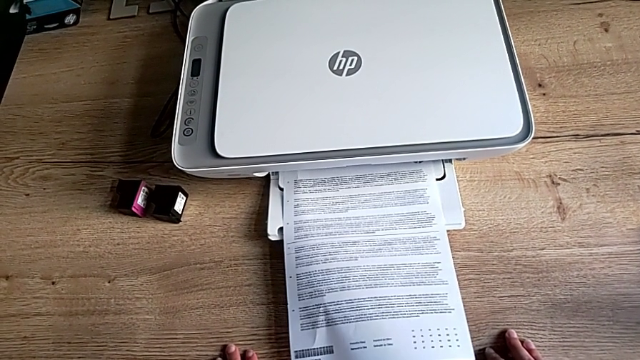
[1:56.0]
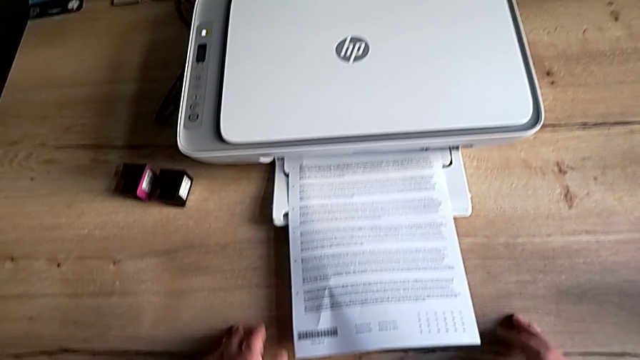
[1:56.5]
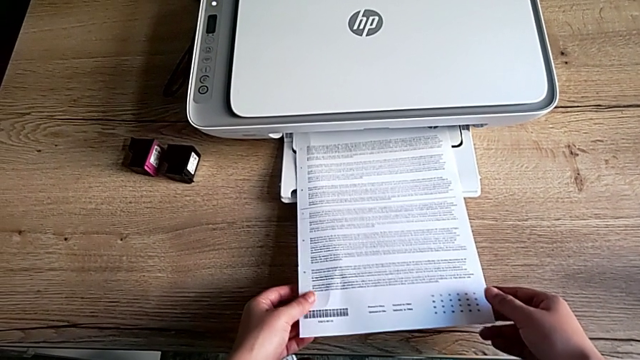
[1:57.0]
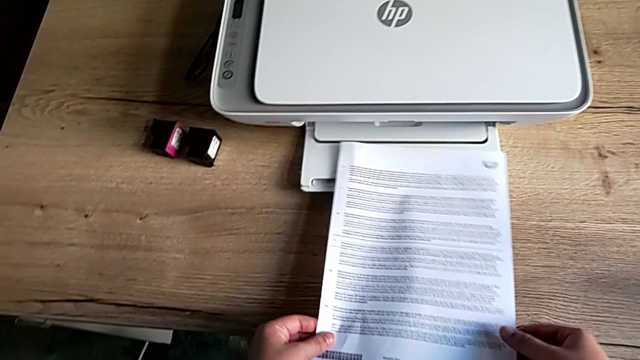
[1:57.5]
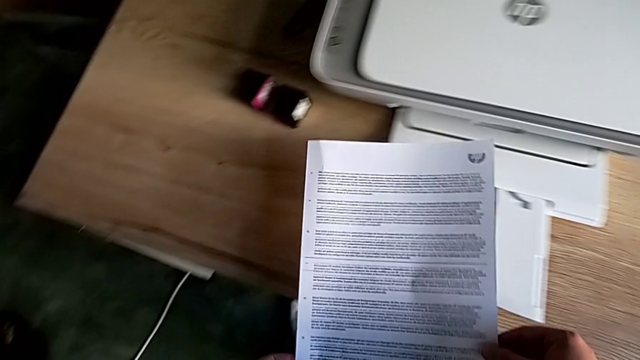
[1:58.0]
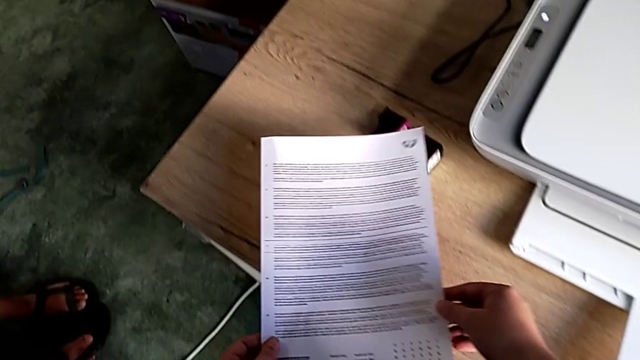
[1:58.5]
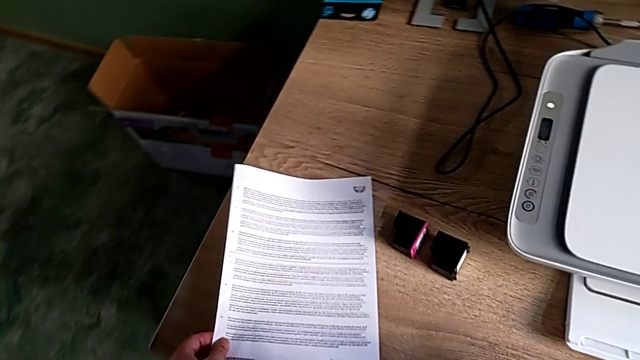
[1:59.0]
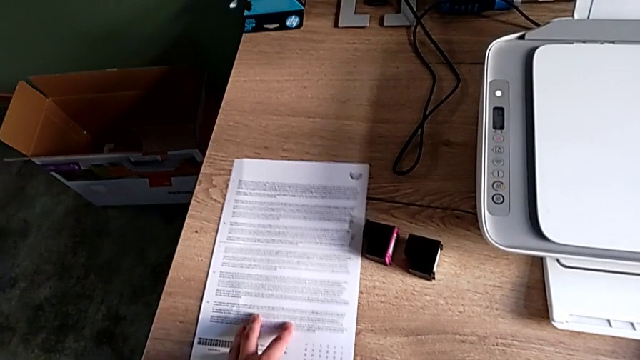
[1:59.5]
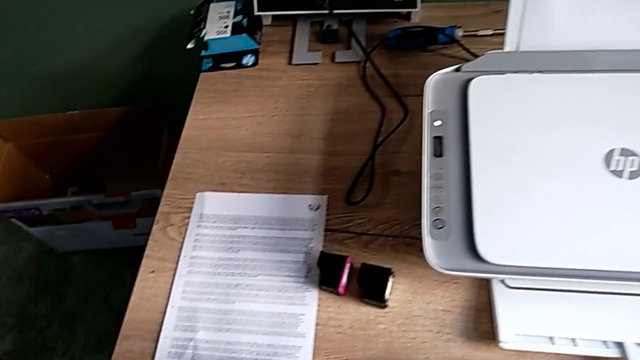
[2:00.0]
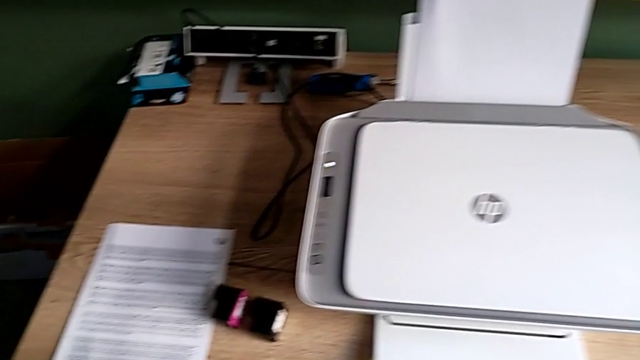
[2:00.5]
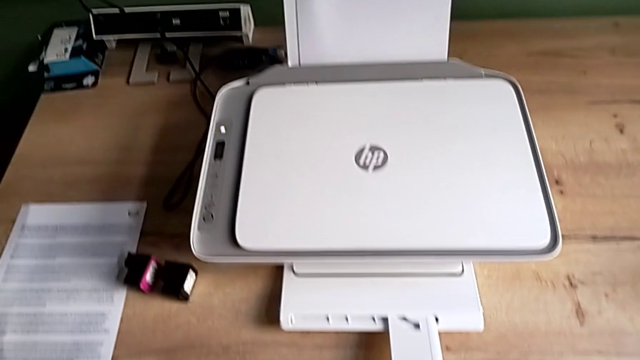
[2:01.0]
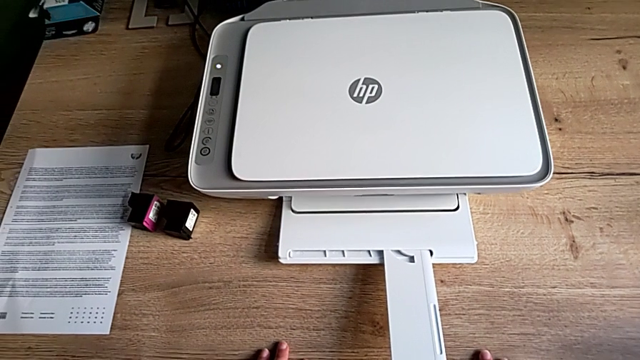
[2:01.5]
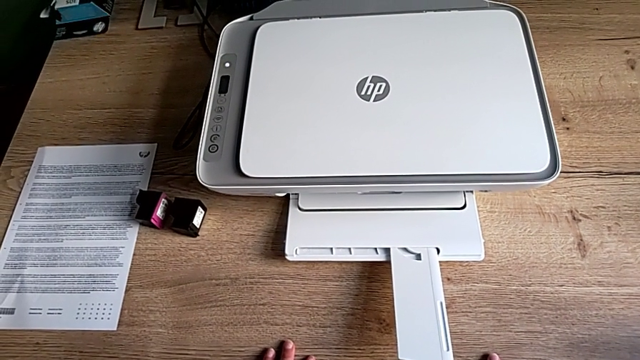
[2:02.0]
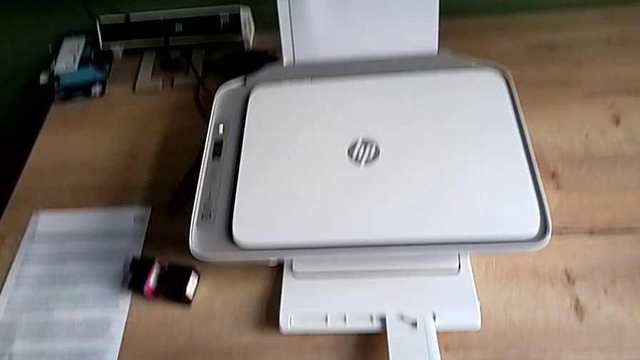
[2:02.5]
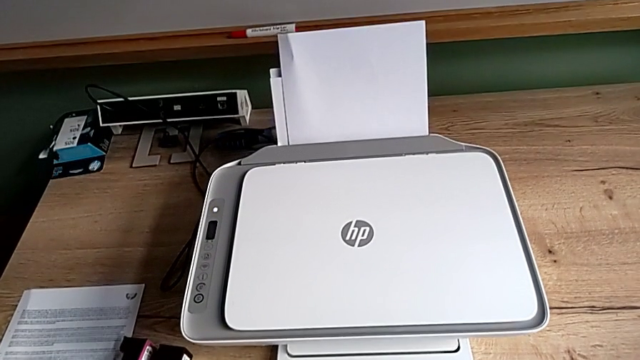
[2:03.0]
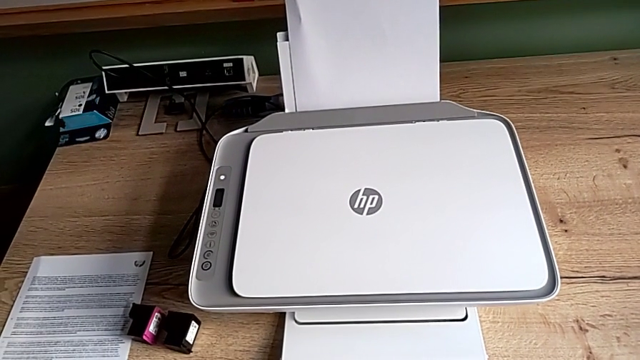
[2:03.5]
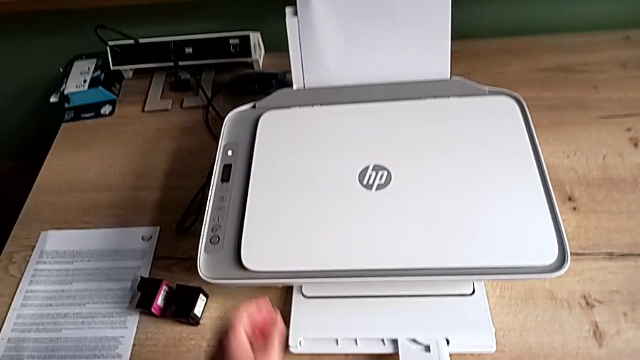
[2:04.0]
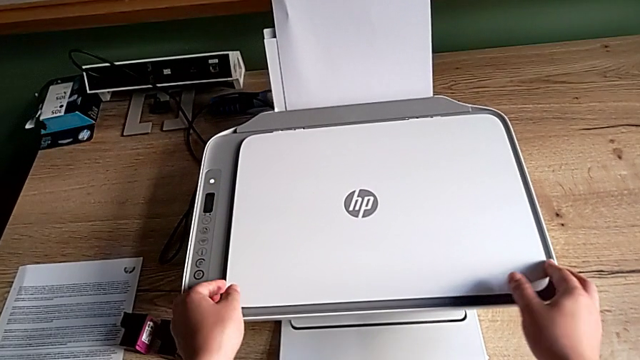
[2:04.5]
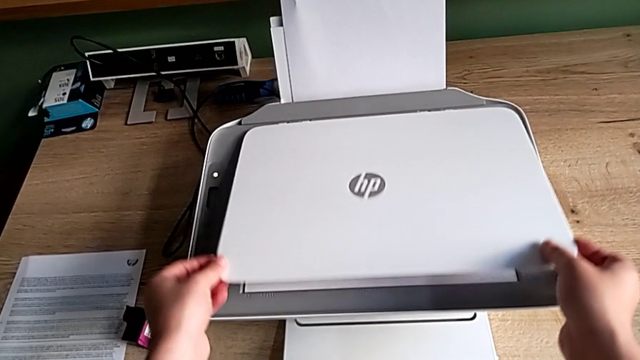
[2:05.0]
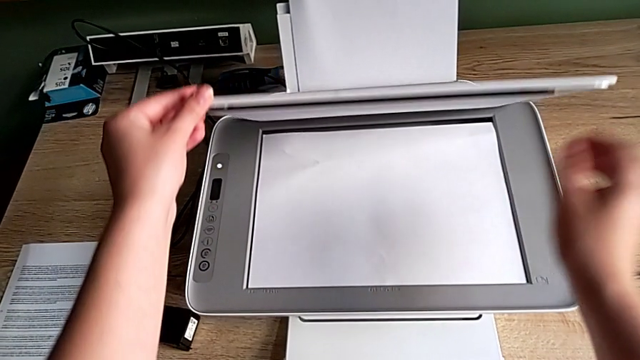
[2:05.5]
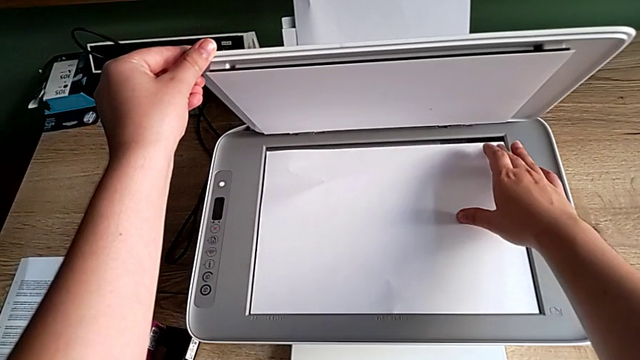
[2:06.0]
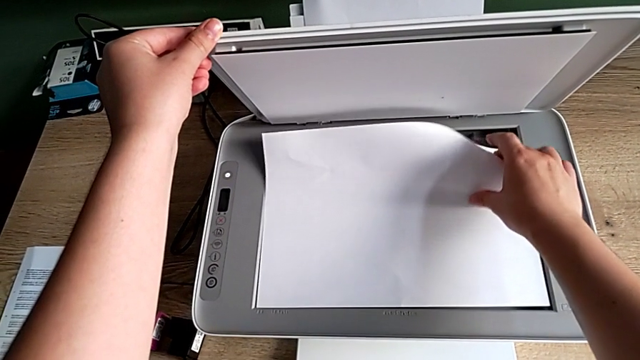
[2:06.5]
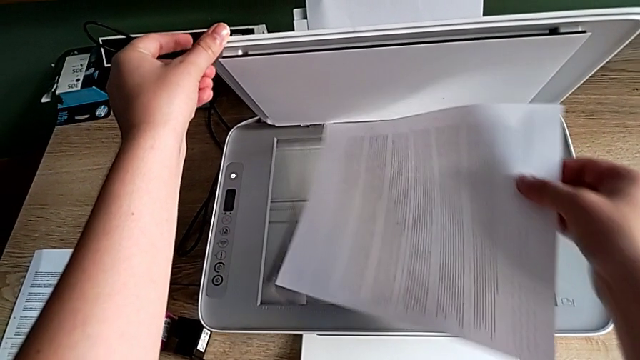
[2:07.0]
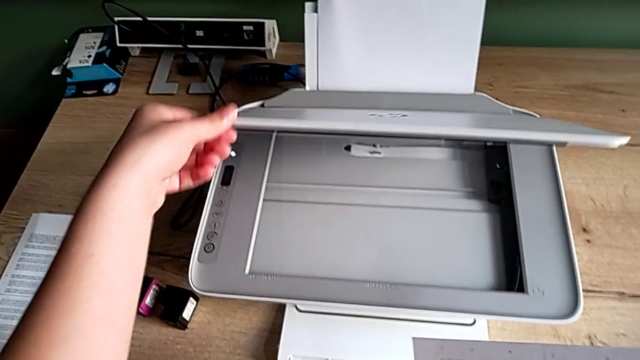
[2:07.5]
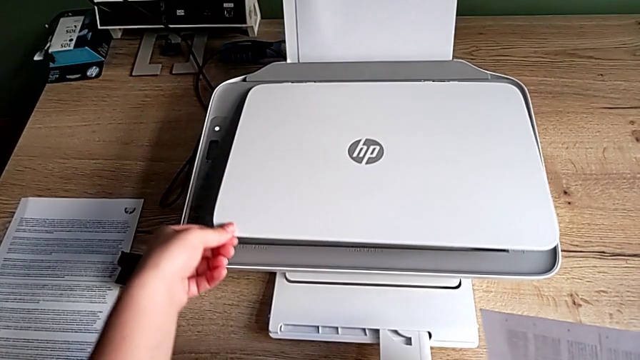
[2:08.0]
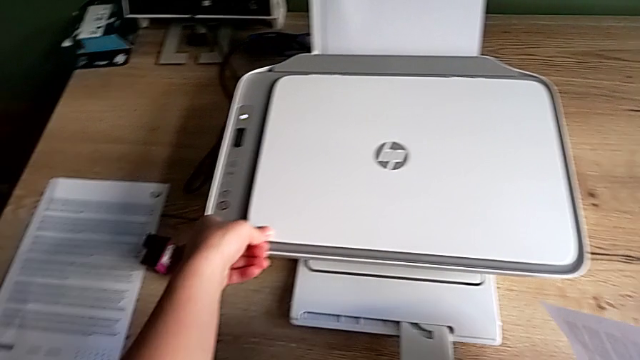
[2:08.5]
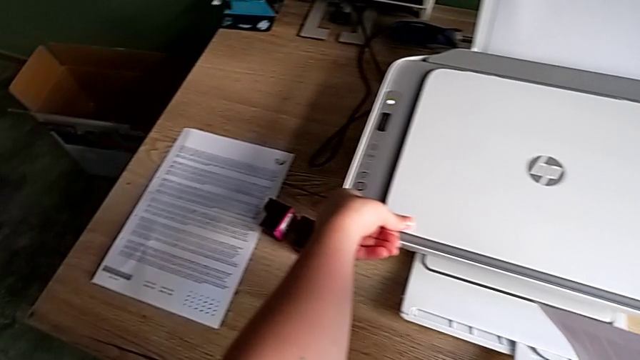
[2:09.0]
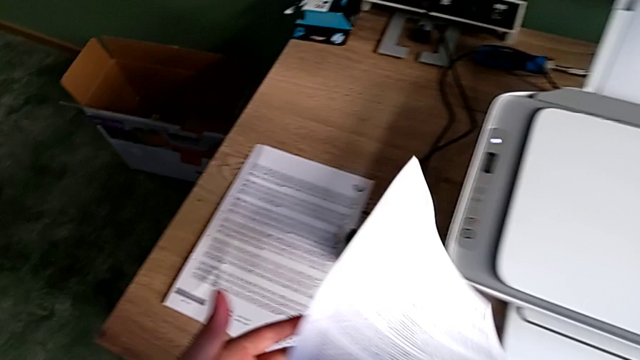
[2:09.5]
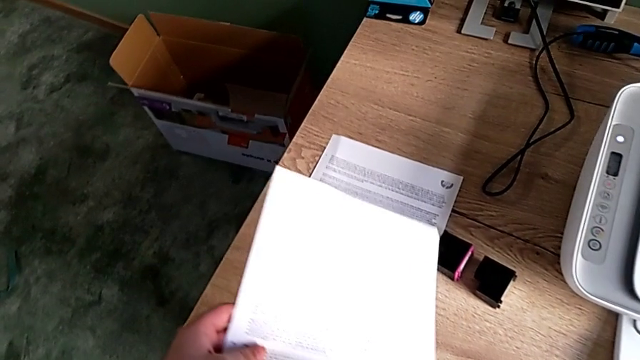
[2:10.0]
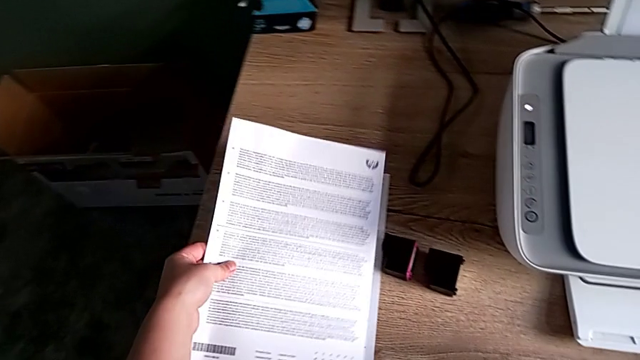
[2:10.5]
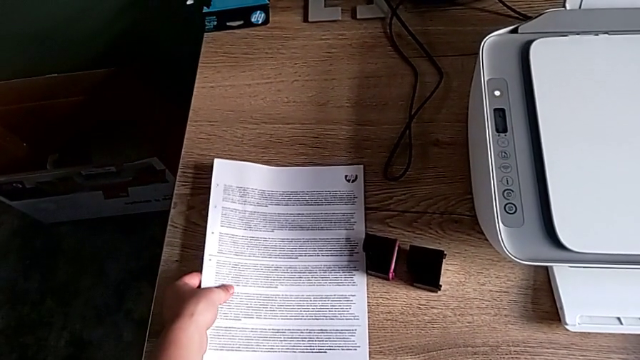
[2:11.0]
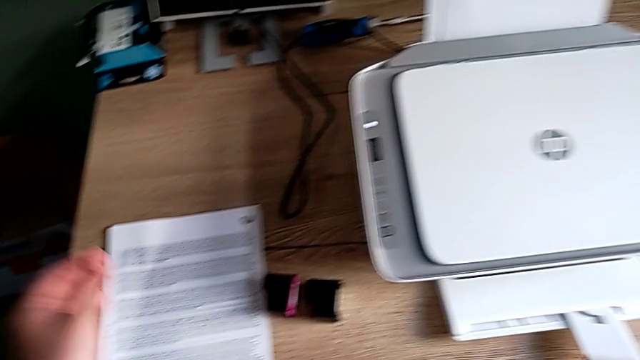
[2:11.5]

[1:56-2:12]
The camera wearer is copying something using the printer. They grab the copy, place it, grab the copy gate, open it, grab the paper stack, lift it, close the copy gate and place the paper stack.

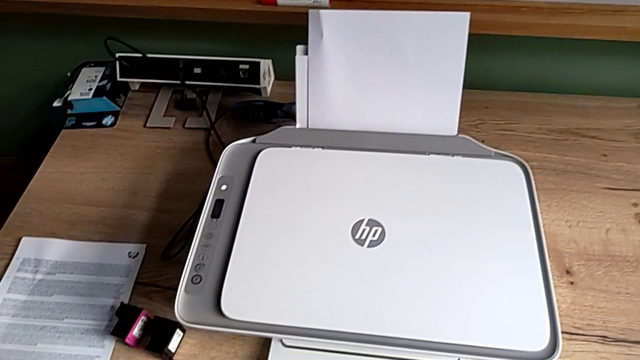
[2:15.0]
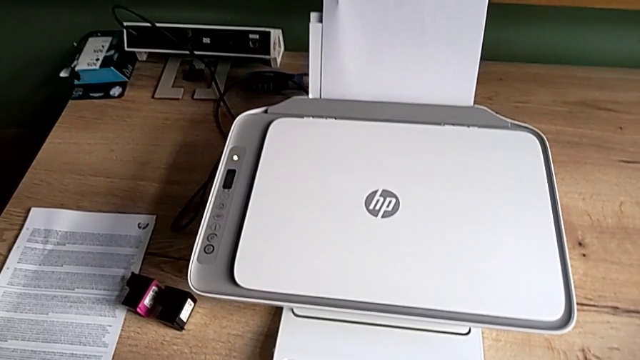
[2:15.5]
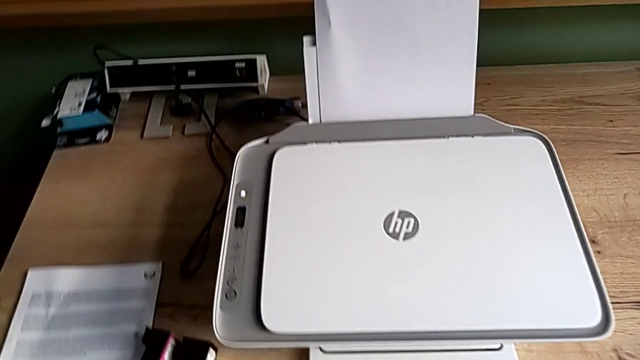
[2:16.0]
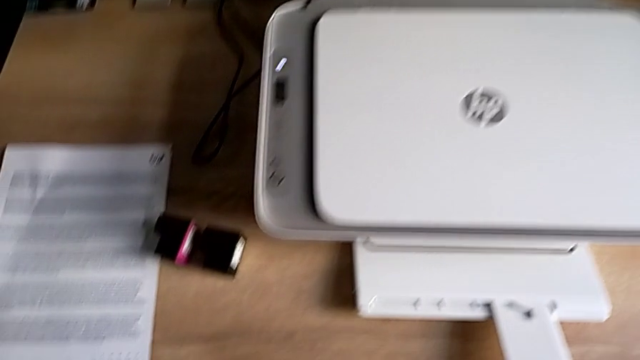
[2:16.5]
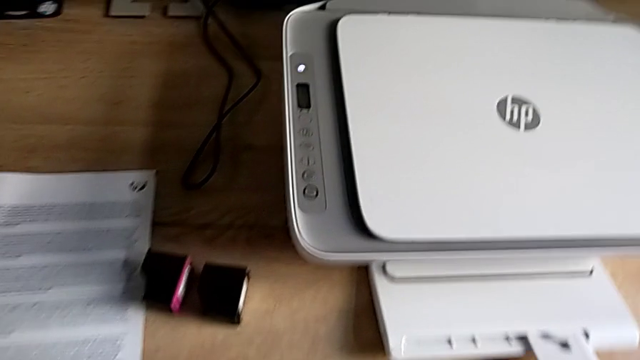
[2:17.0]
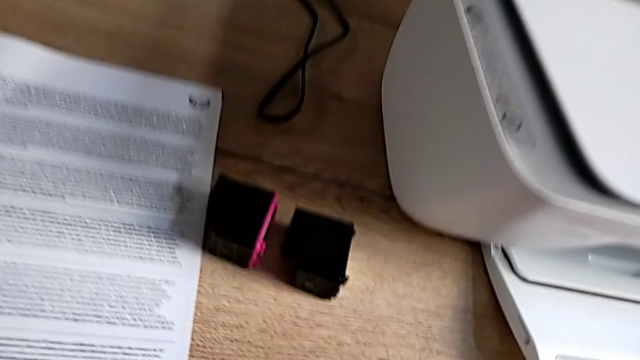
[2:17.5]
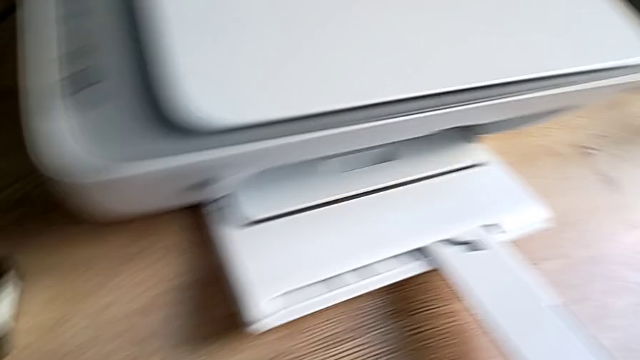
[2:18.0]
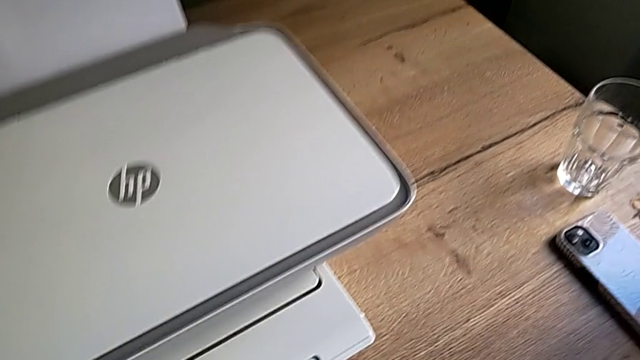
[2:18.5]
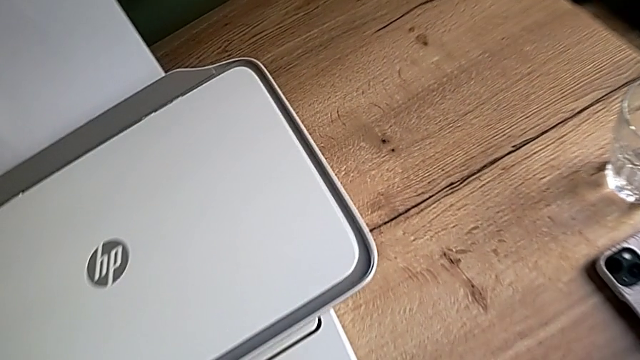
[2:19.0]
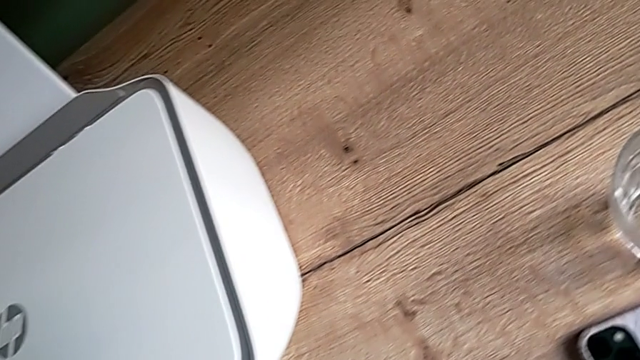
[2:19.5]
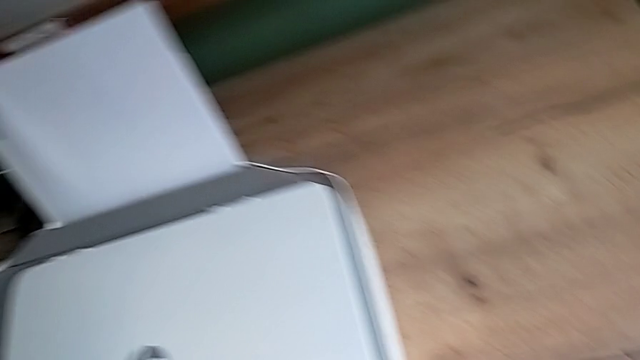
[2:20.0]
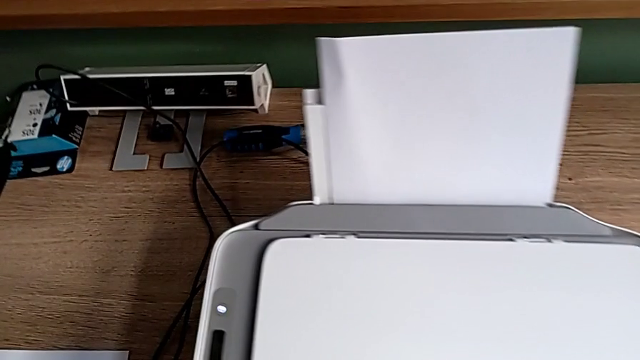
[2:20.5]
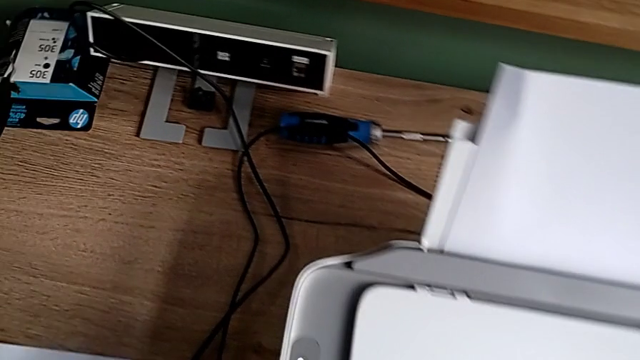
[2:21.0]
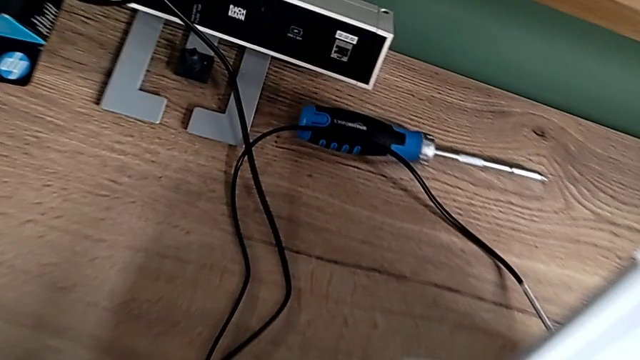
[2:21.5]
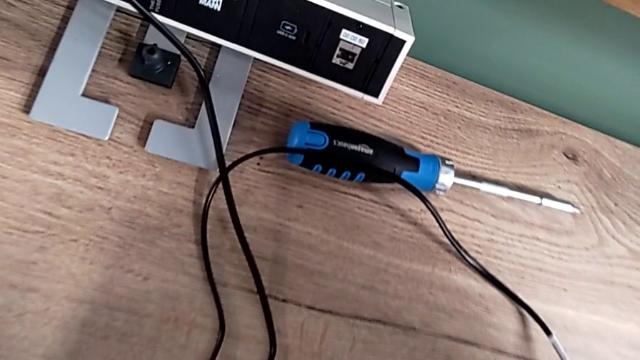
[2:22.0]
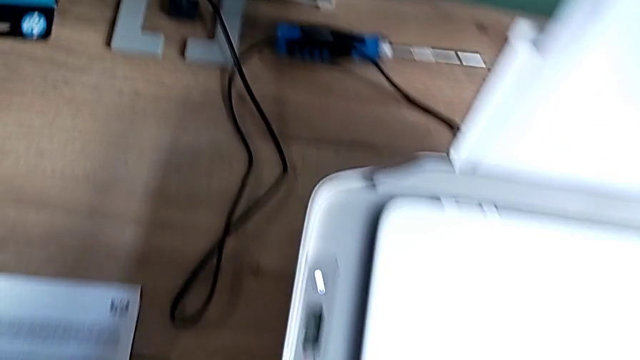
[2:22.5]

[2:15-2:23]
The camera wearer is exchanging their left ink cartridge. They inspect the printer.
